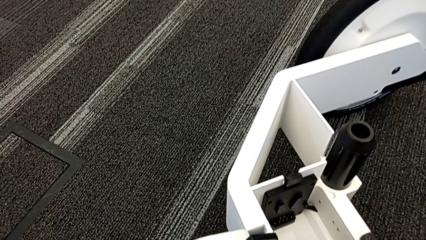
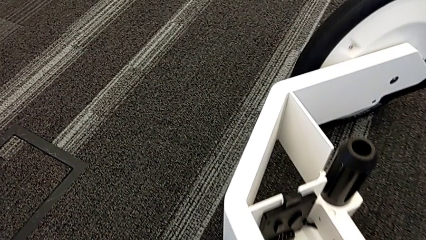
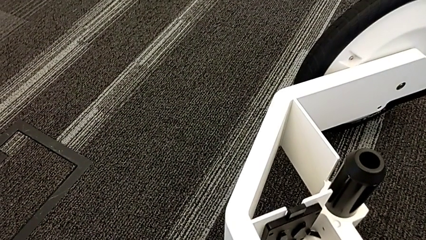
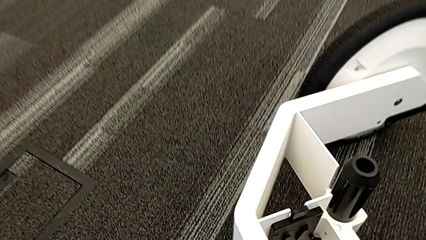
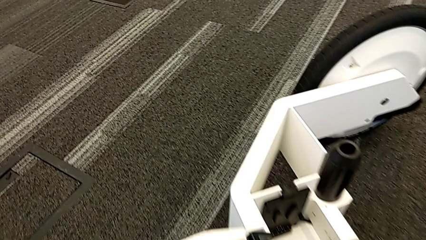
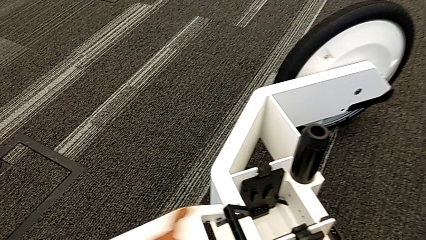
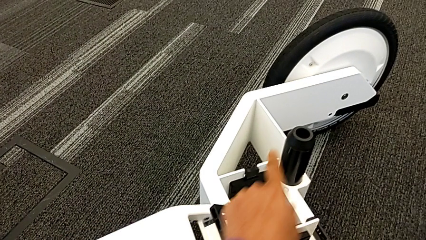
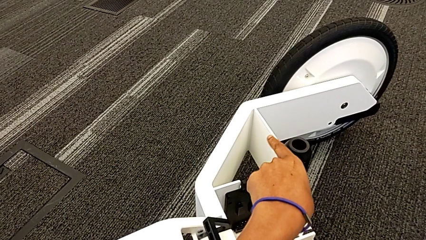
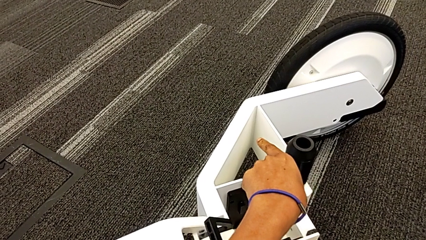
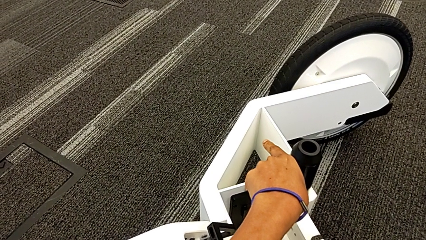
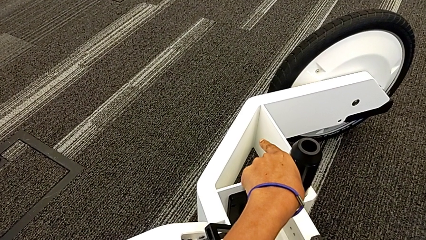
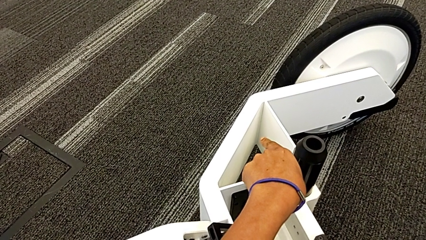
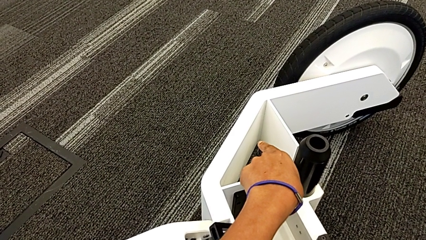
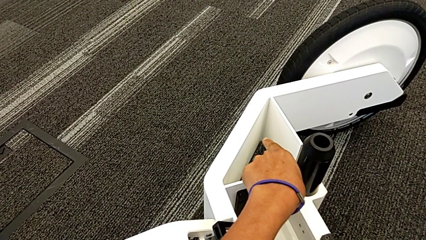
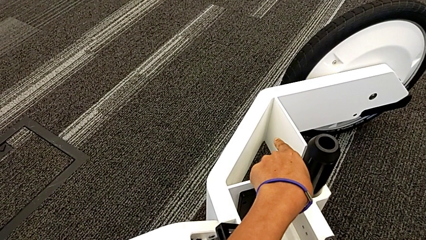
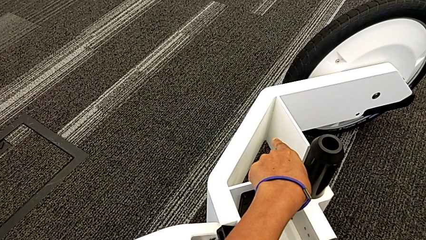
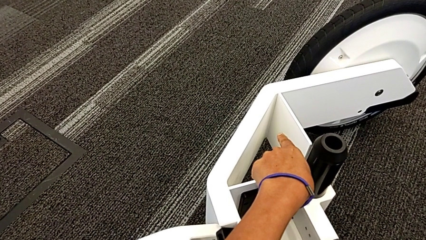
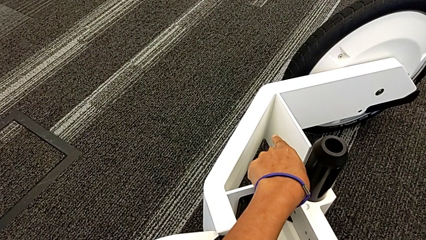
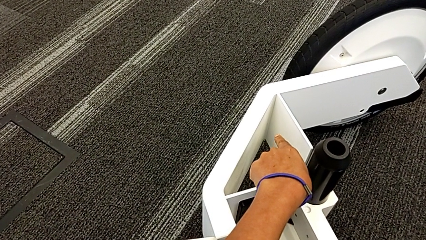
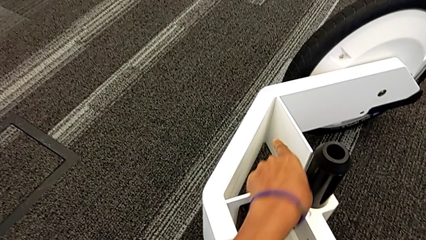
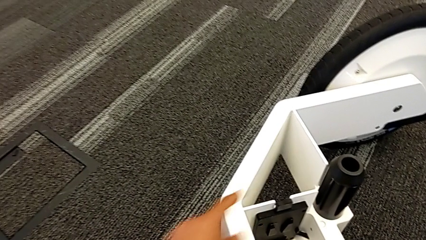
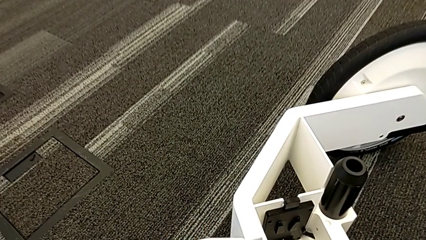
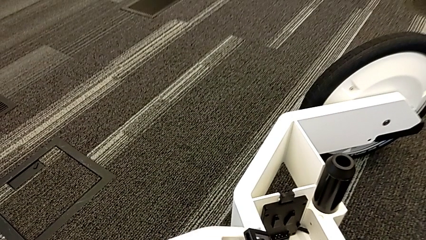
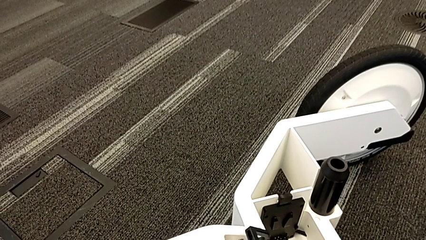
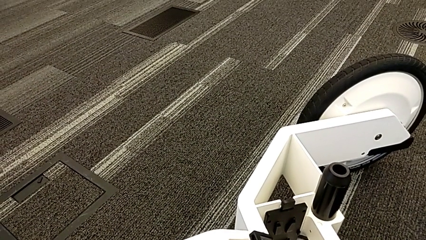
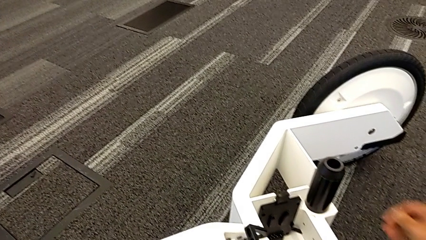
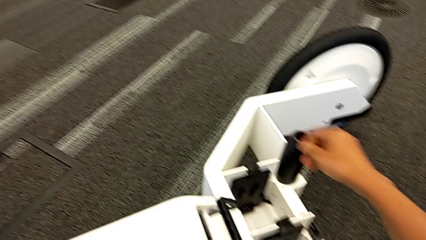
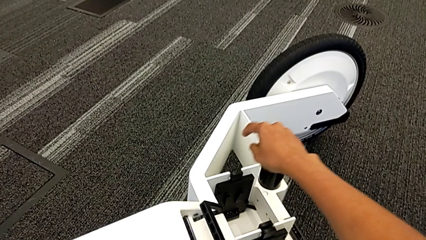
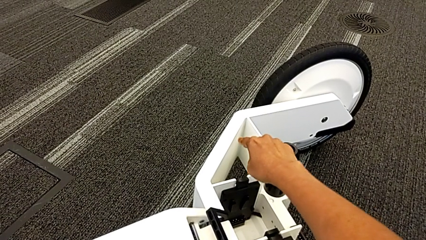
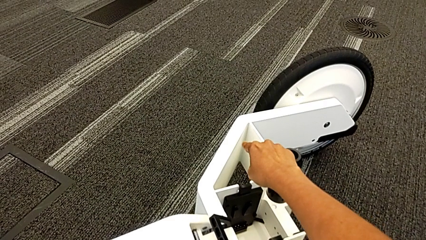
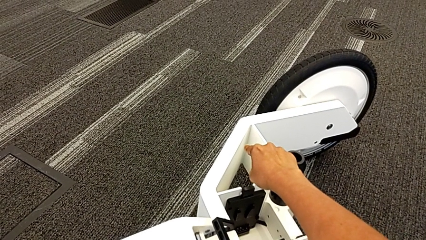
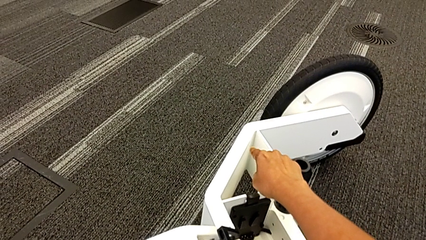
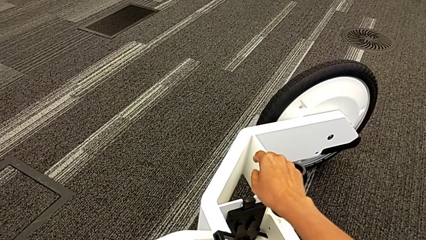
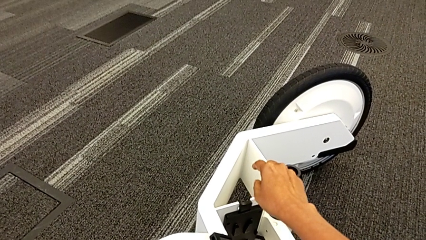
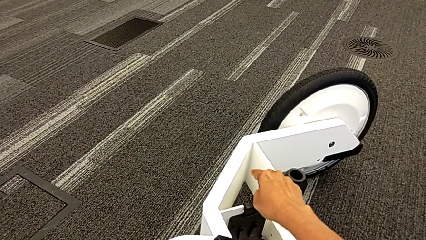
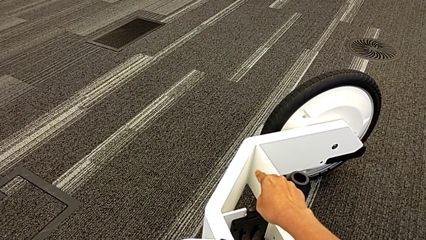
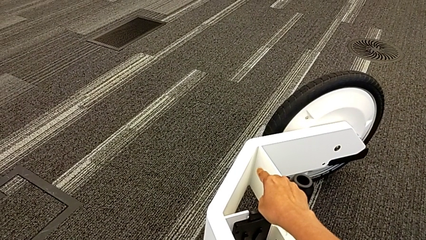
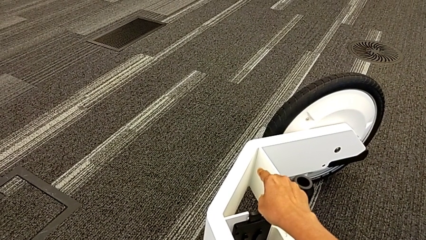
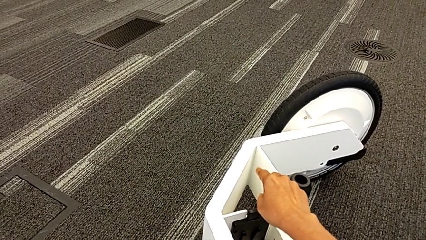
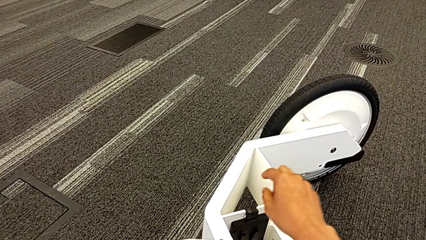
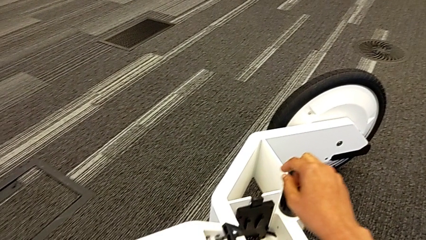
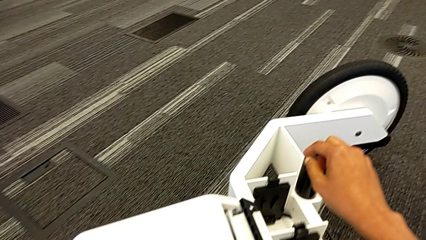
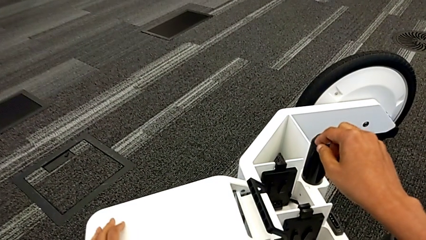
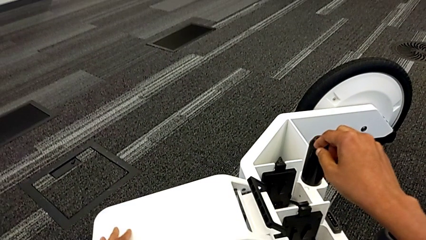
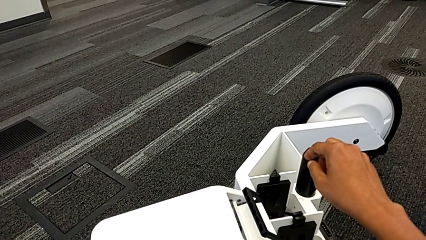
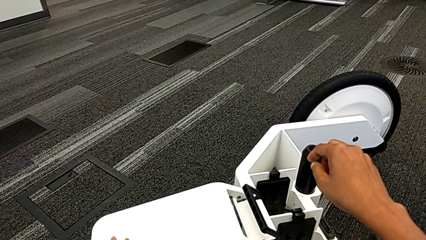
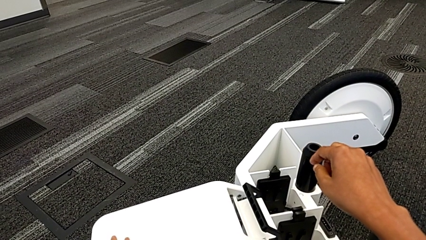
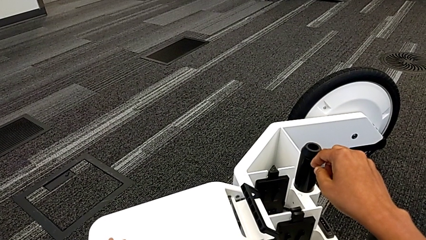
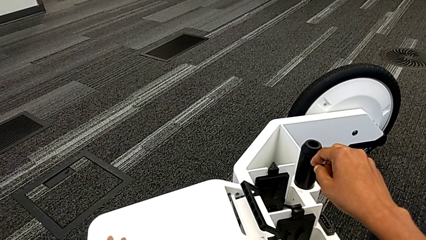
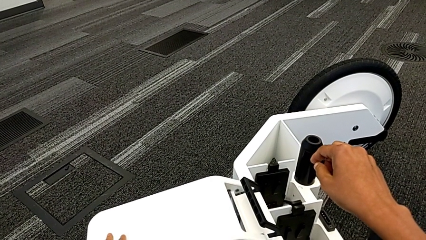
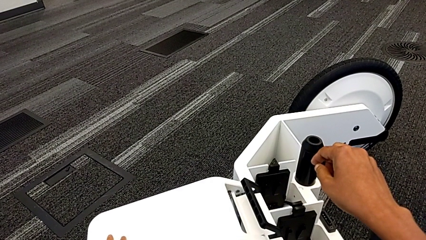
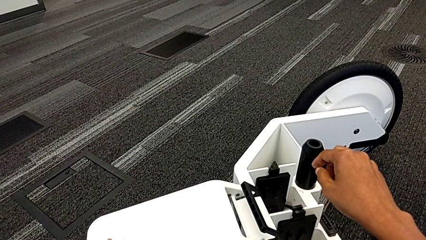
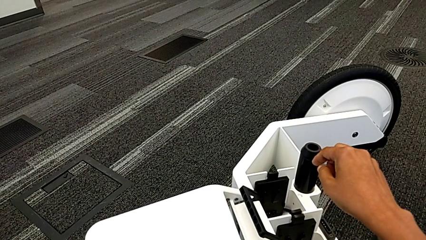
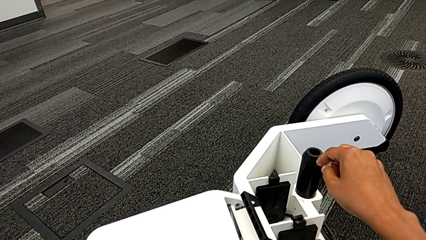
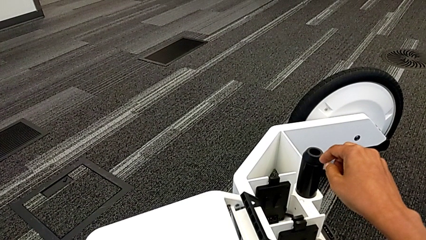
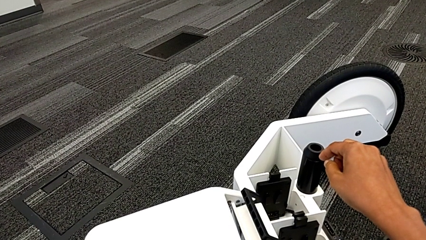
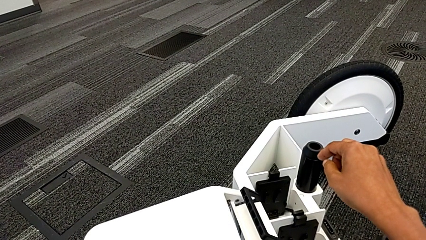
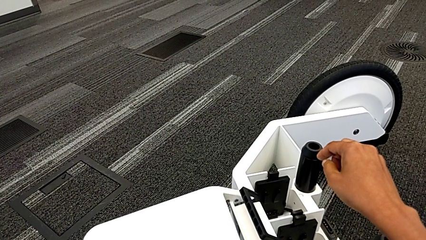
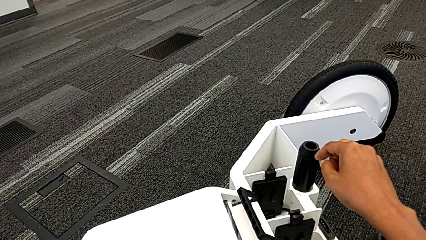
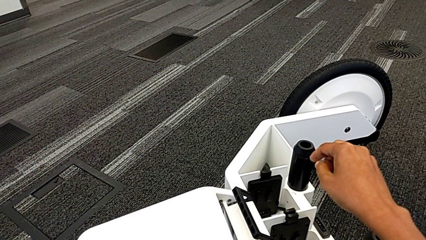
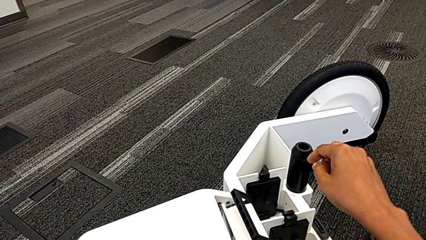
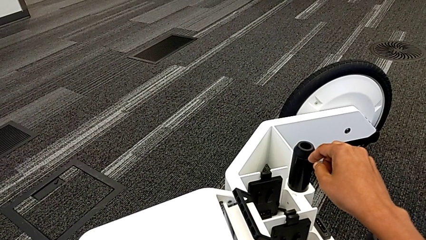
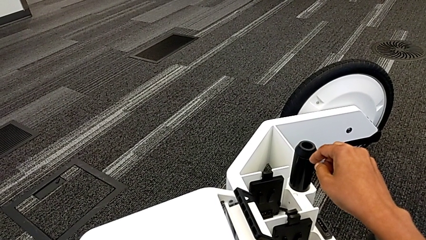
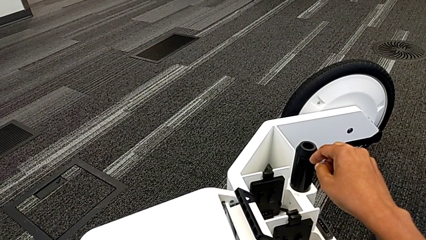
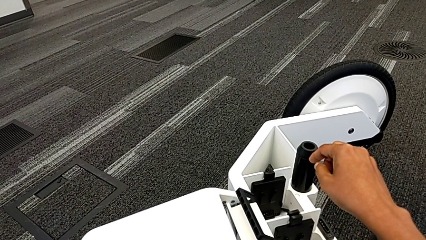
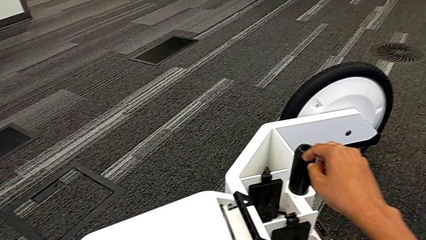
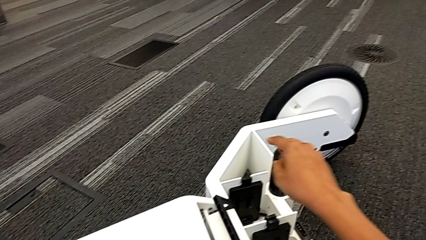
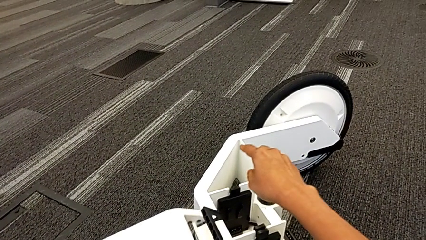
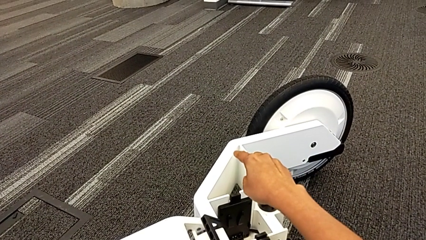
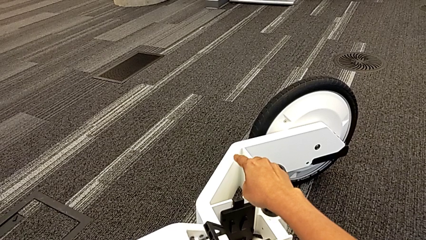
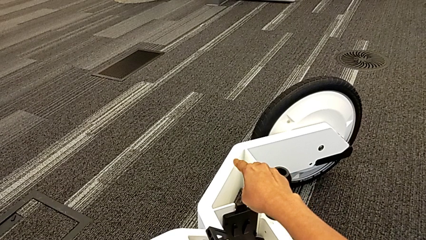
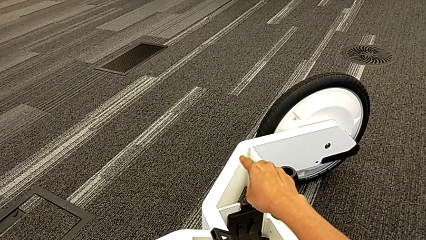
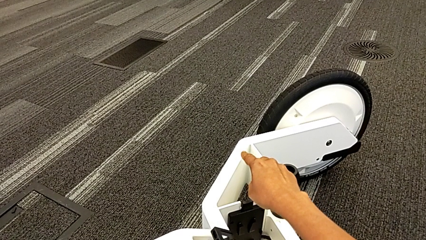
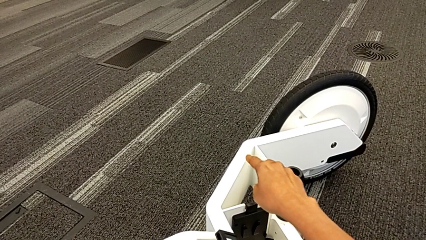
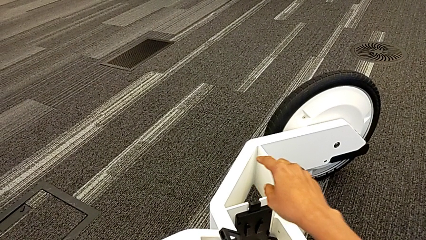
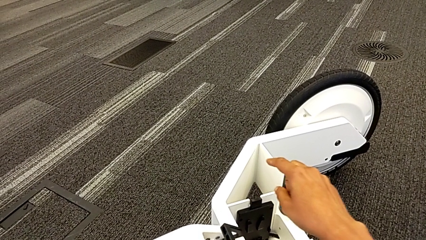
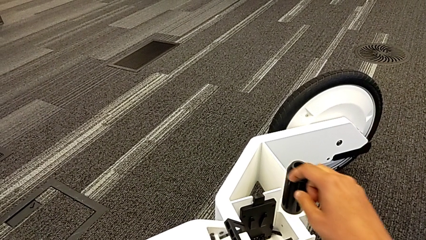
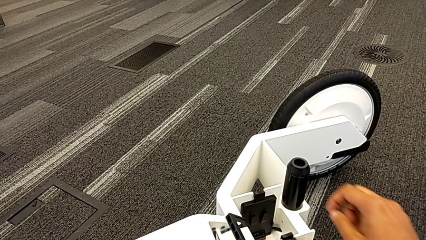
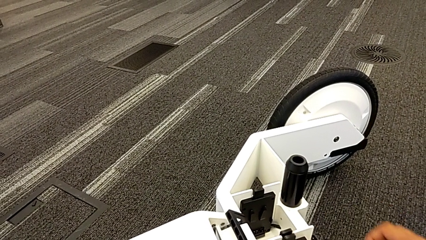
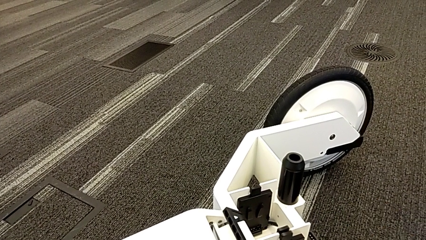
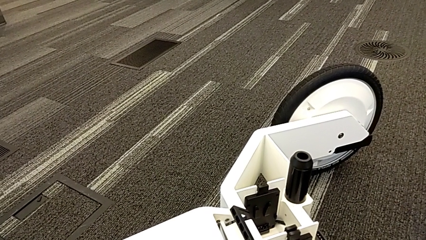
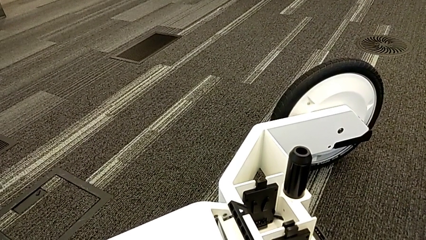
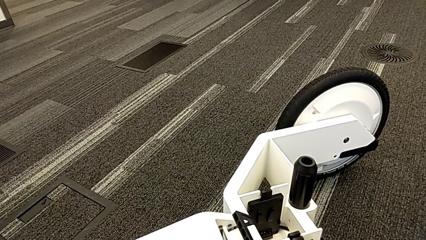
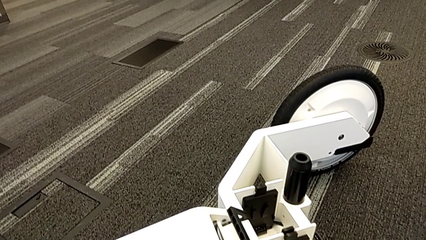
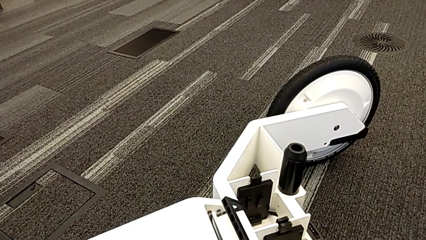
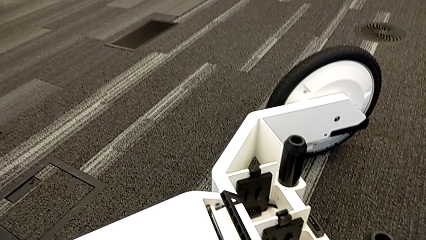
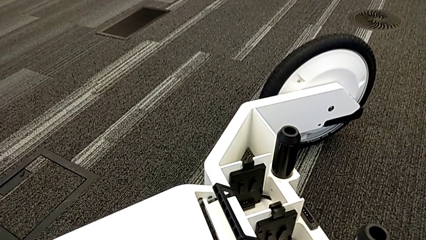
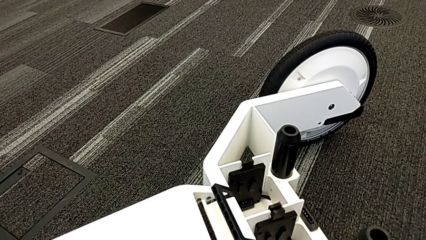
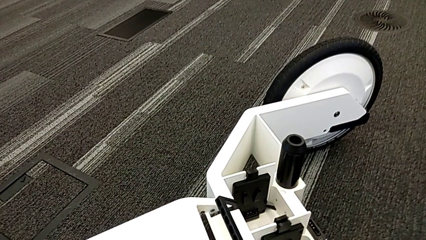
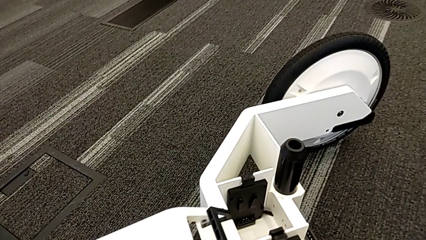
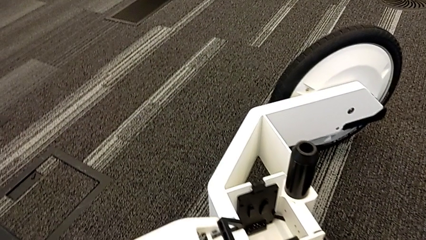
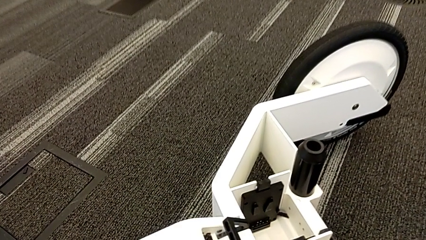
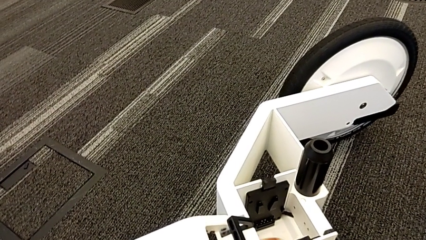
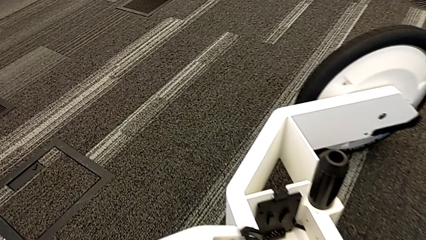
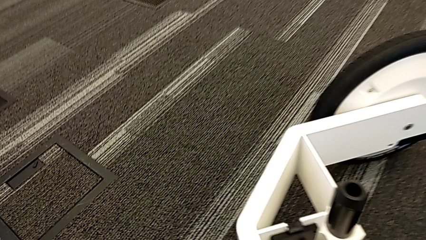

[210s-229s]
The camera wearer is assembling the third wheel into the wheel unit. They begin to push the black lever.
